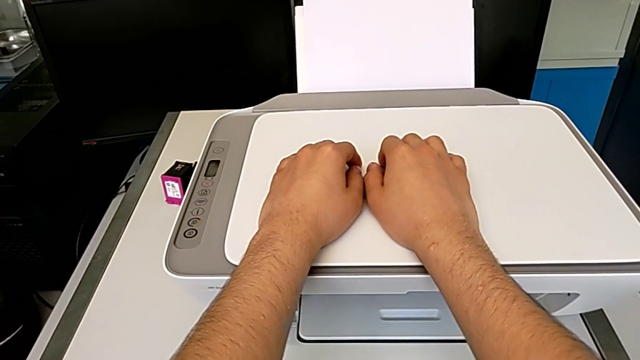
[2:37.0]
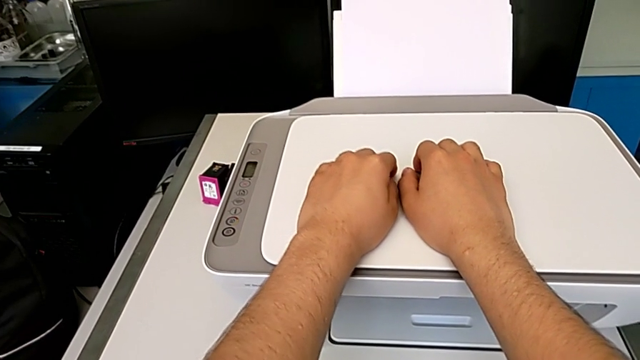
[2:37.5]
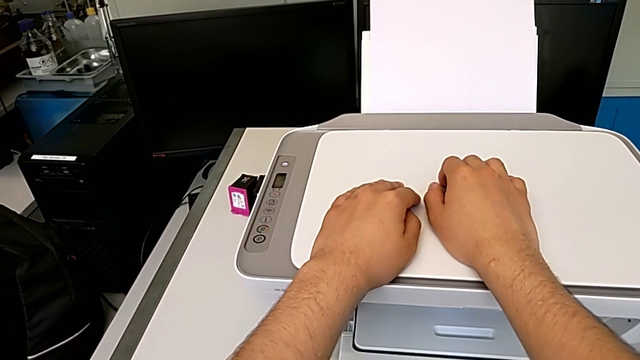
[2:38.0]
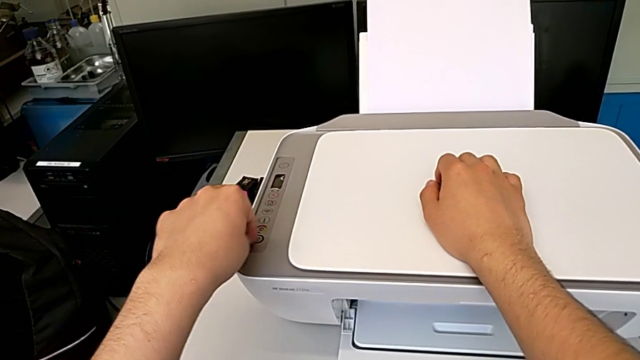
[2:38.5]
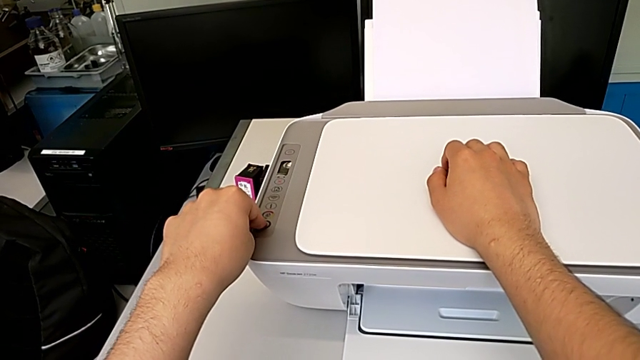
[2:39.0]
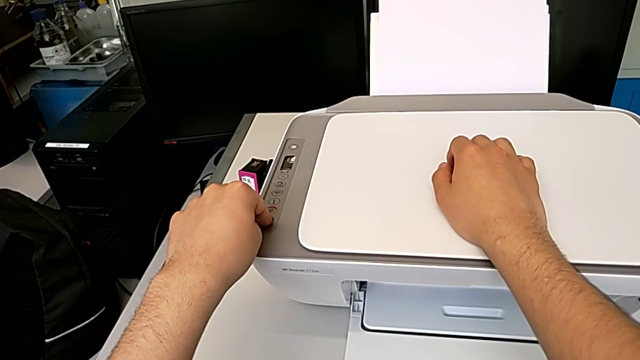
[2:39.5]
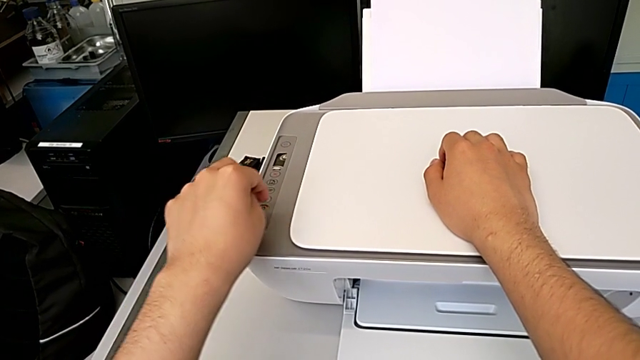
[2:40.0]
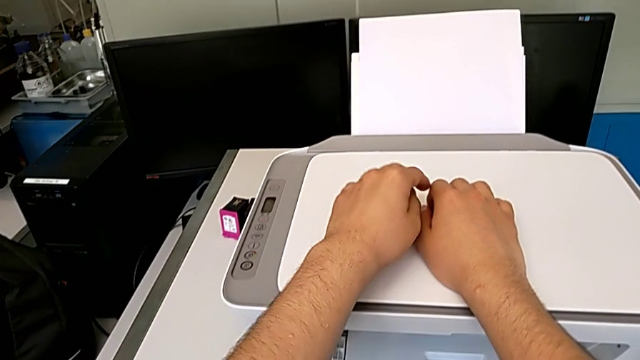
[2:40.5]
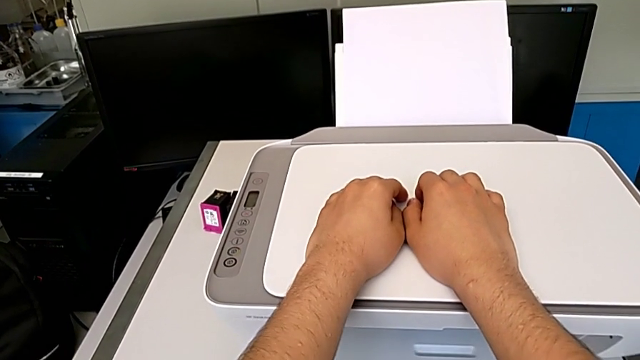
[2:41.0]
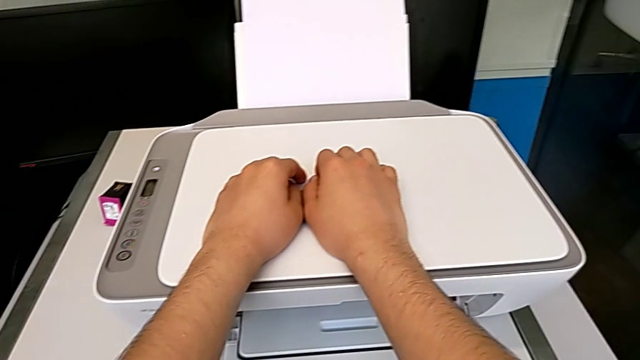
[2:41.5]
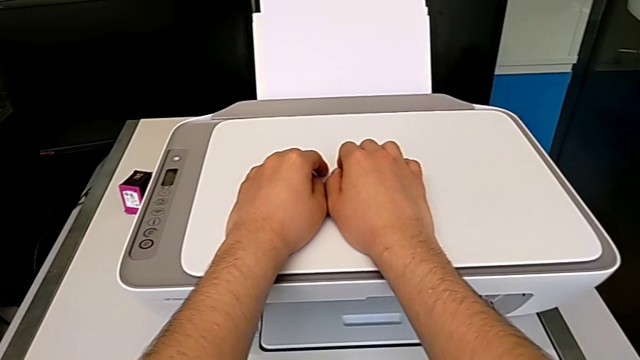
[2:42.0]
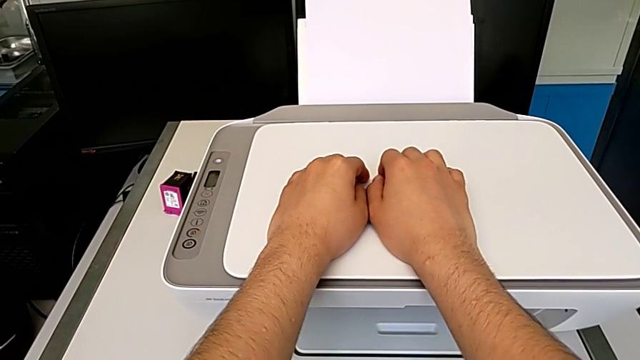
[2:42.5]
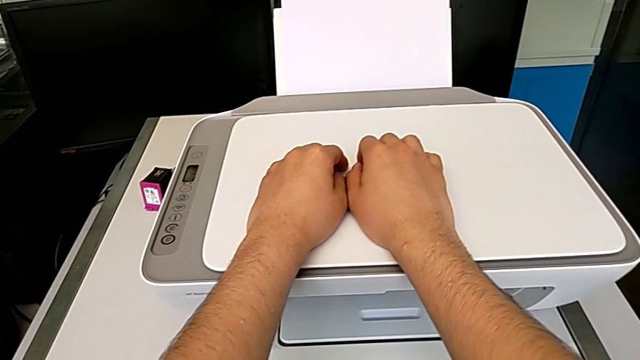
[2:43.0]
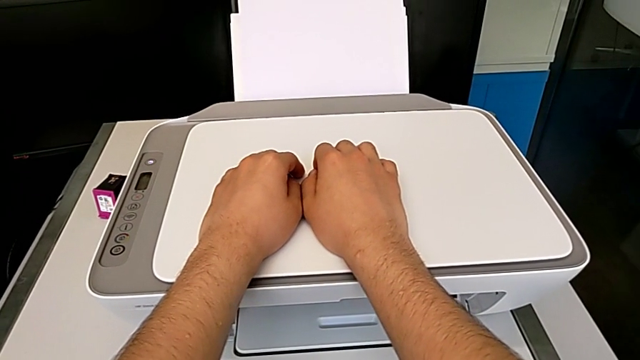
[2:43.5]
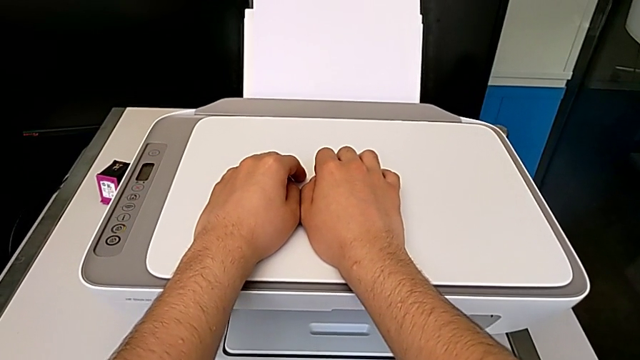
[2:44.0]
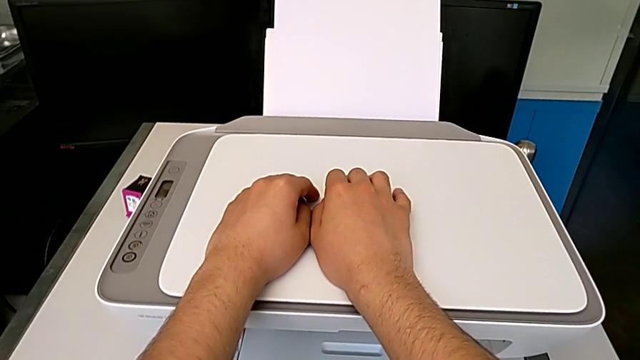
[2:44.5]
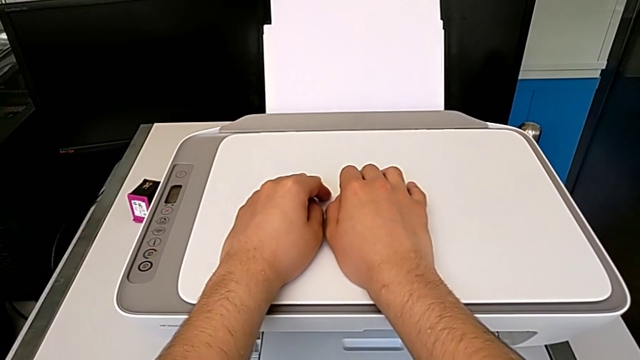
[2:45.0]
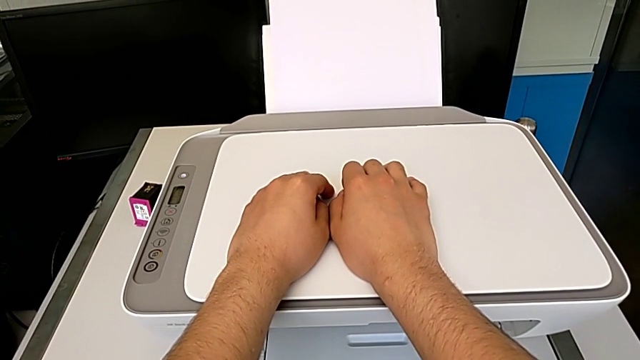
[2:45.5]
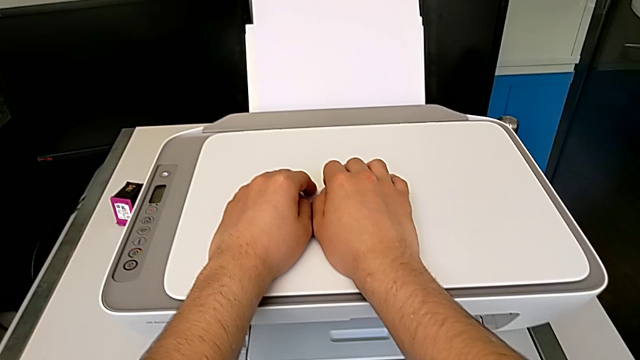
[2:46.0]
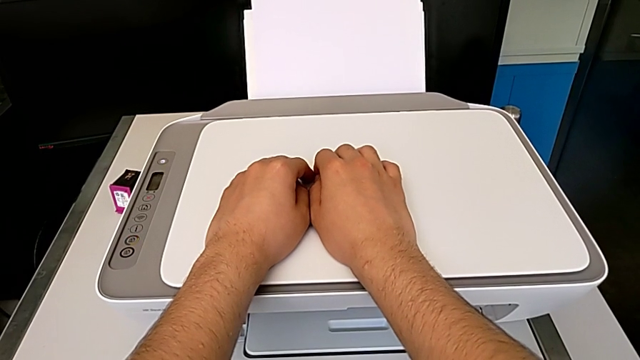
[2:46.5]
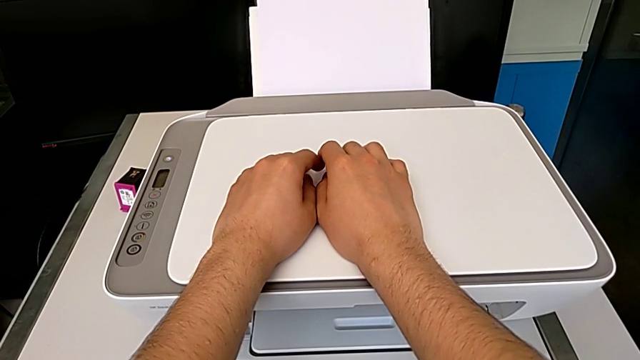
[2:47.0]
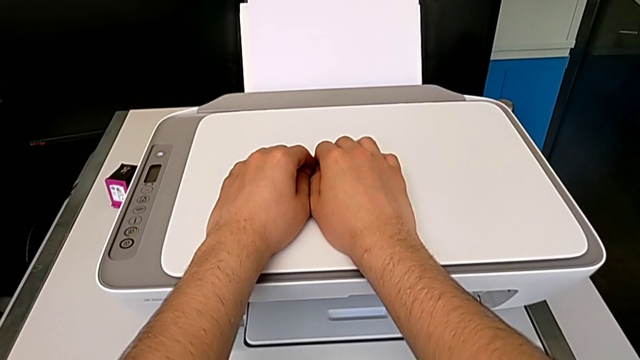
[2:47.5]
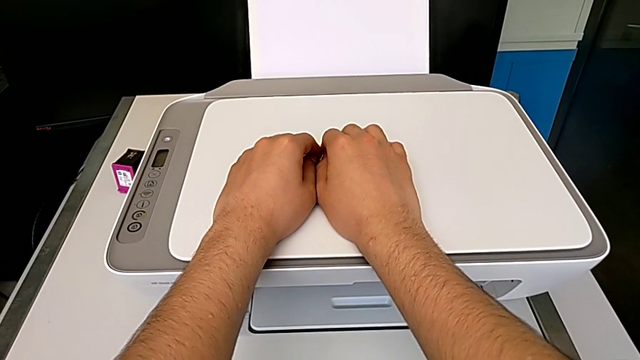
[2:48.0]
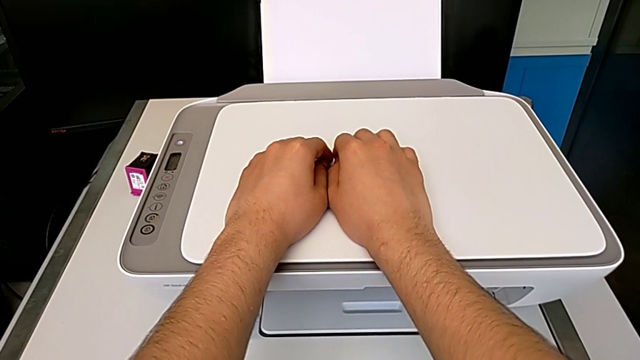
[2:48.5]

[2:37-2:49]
The camera wearer is taking a copy of something. They press the copy button.

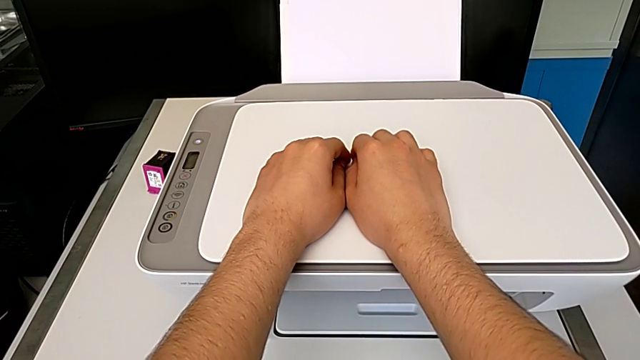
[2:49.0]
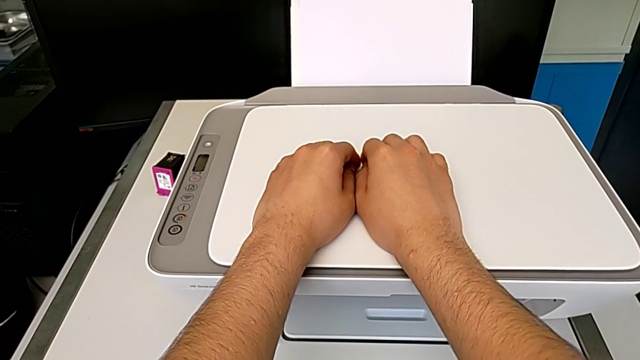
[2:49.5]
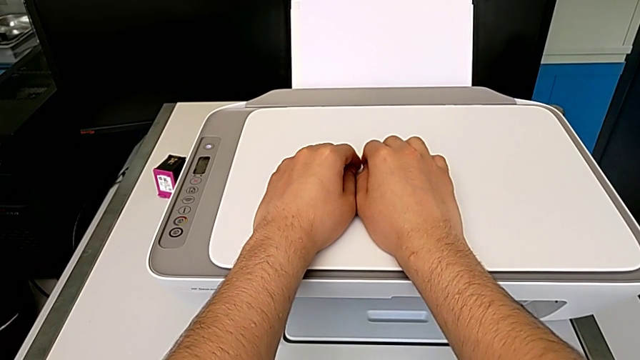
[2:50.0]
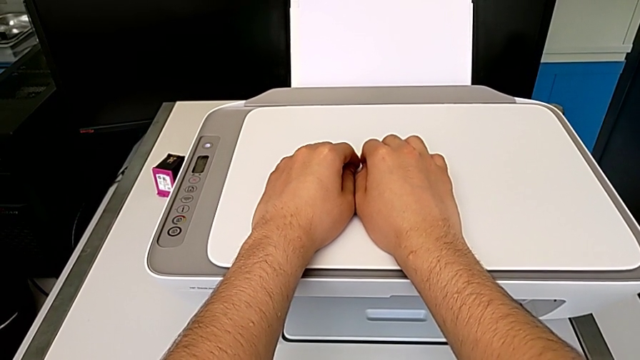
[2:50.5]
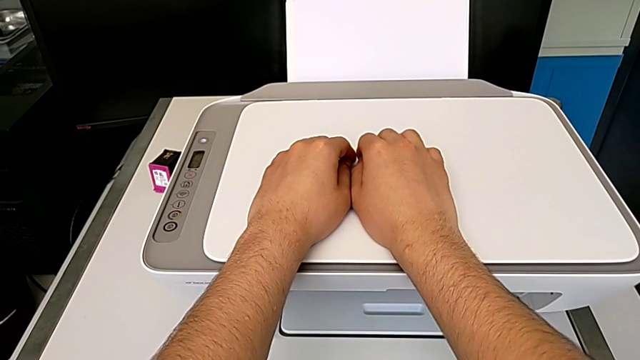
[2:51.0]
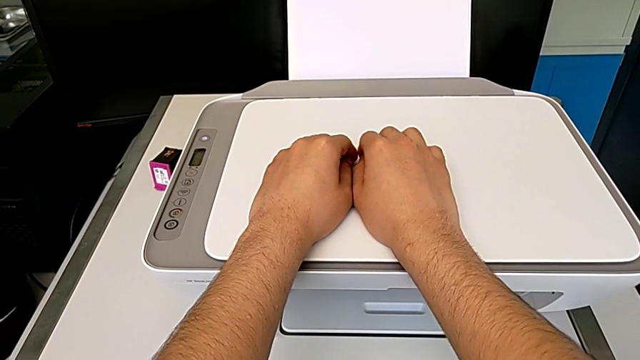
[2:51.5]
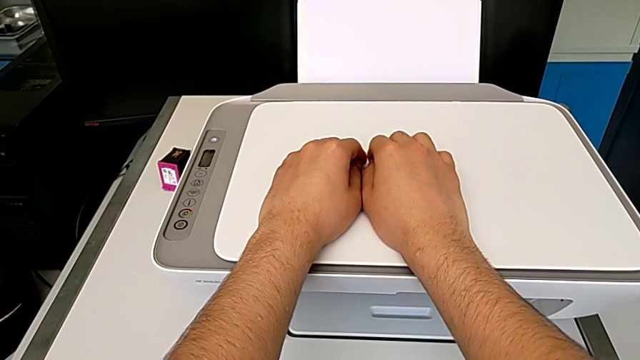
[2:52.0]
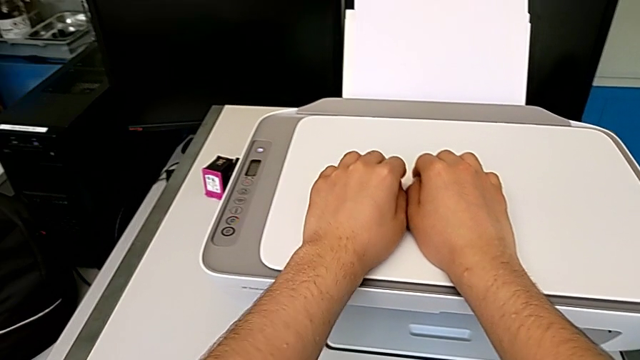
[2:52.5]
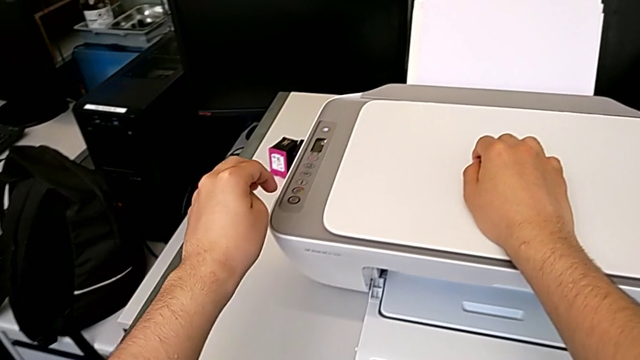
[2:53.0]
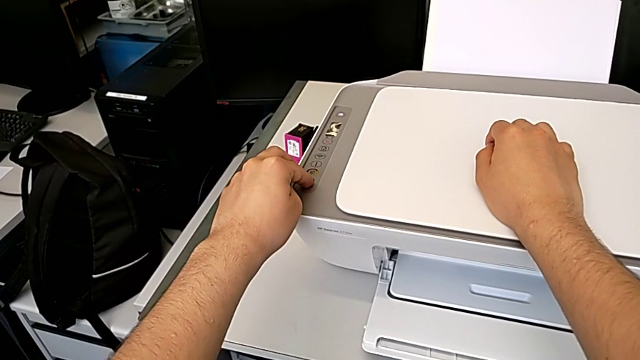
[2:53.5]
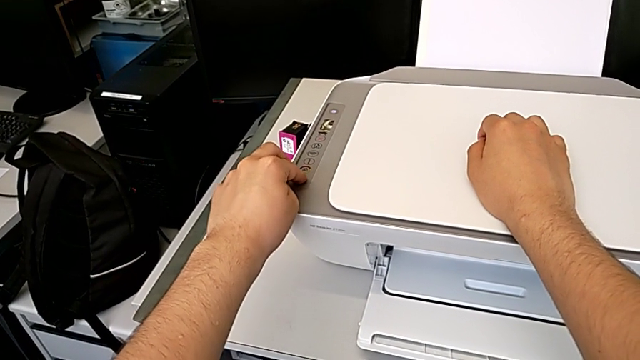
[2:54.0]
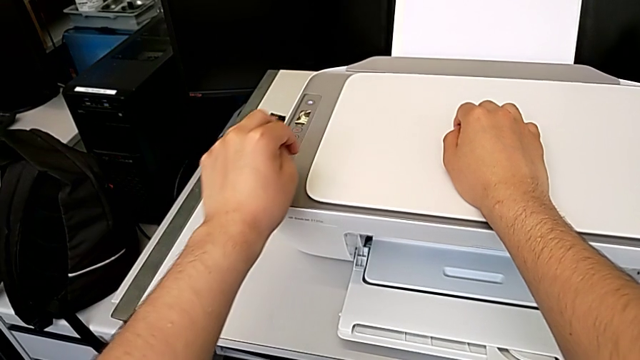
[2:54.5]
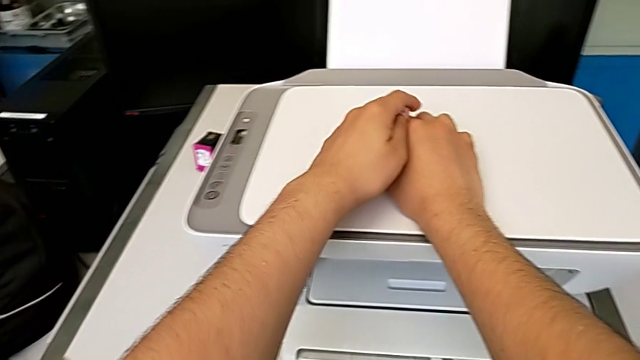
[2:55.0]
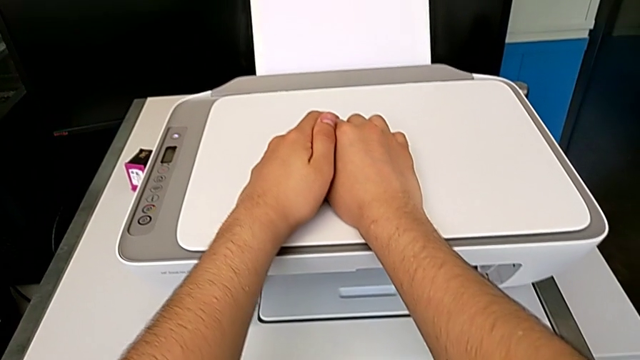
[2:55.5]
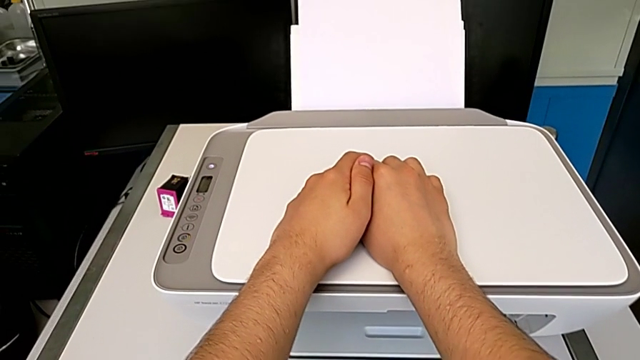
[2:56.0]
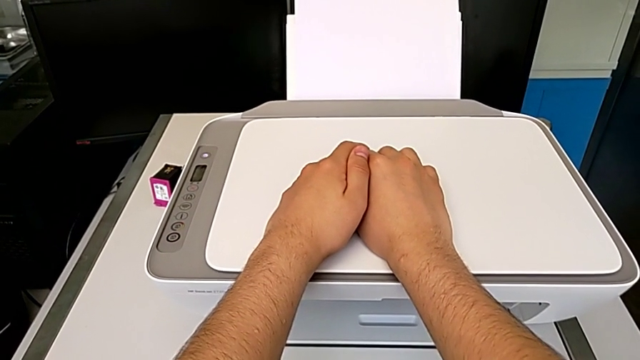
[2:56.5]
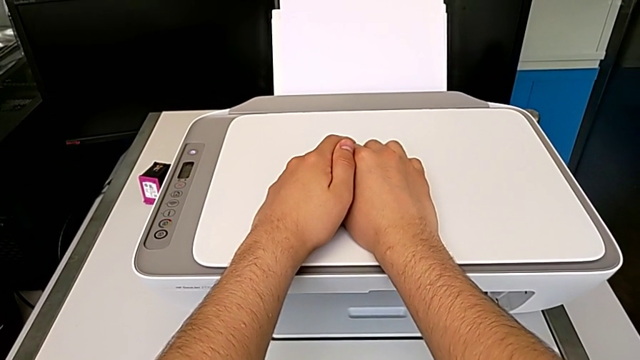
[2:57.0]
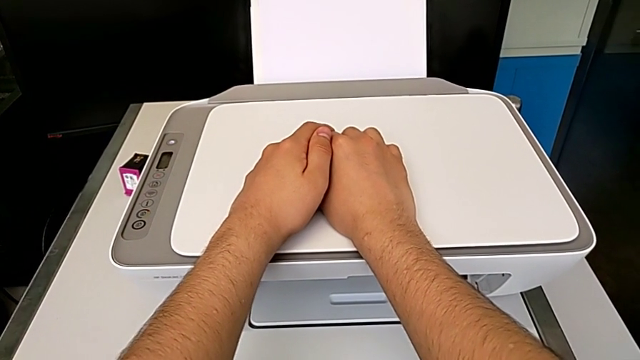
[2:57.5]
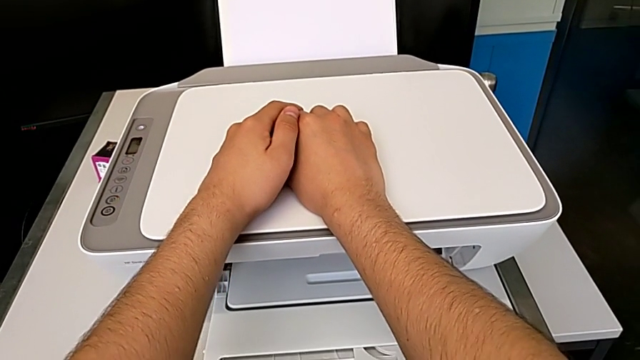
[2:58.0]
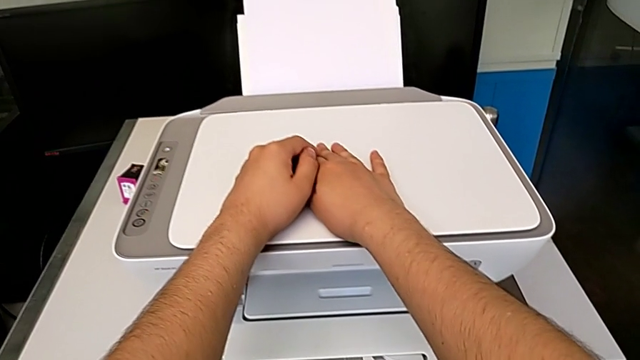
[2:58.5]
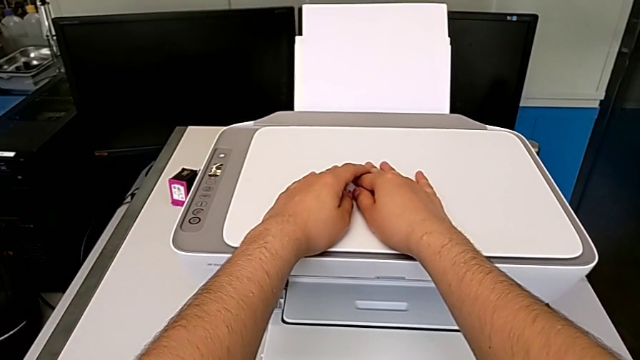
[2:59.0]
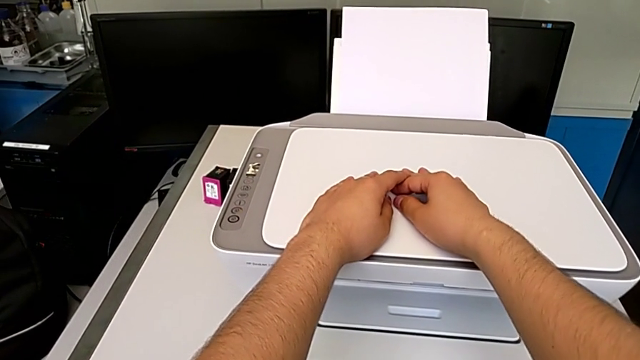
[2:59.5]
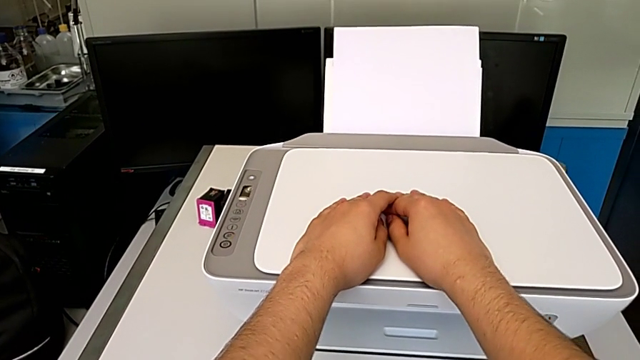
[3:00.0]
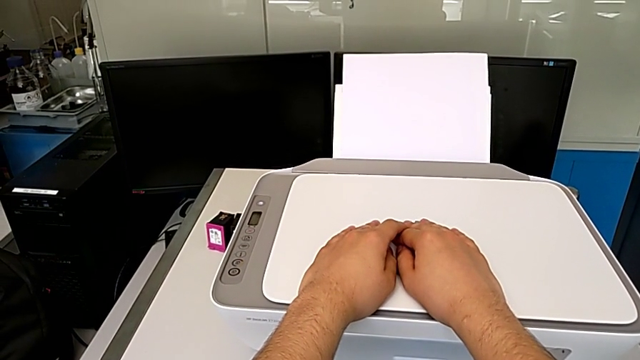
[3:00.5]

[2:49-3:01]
The camera wearer is taking a copy of something. They press the copy button.
